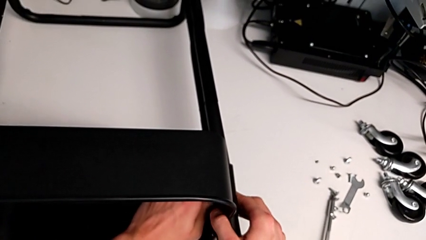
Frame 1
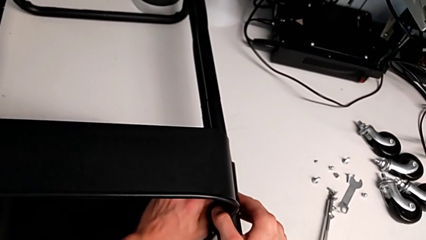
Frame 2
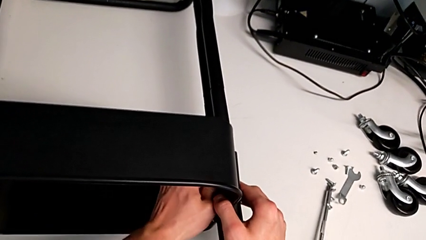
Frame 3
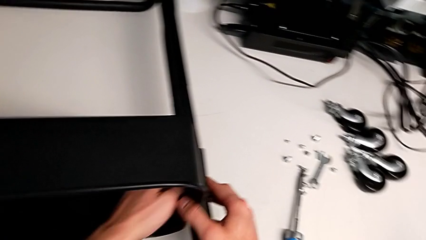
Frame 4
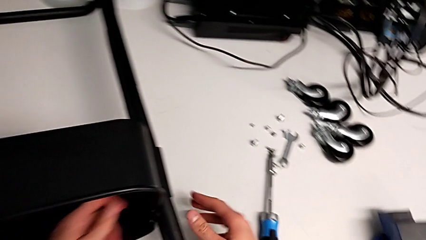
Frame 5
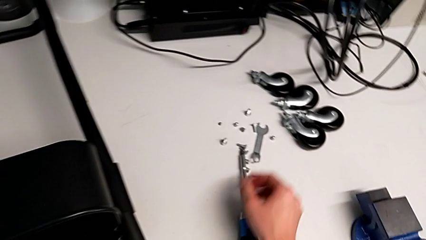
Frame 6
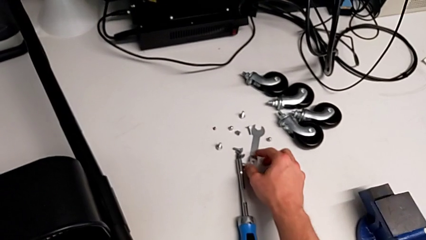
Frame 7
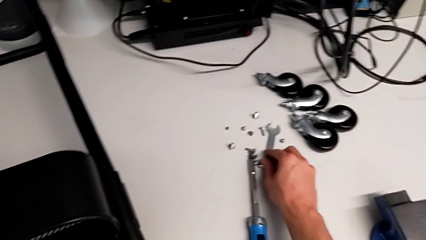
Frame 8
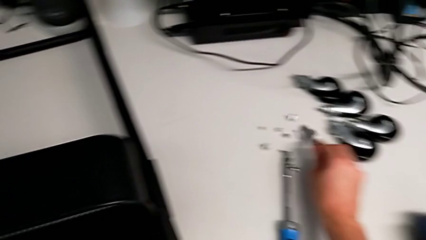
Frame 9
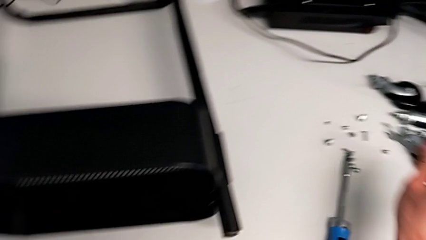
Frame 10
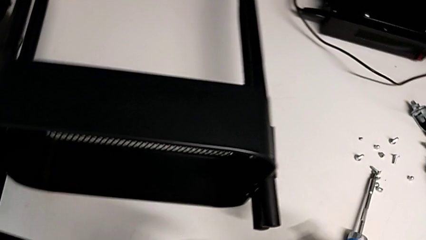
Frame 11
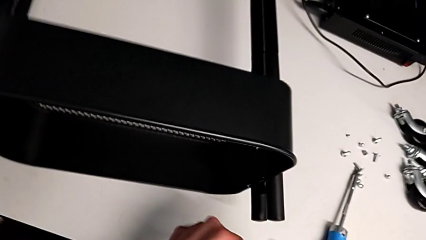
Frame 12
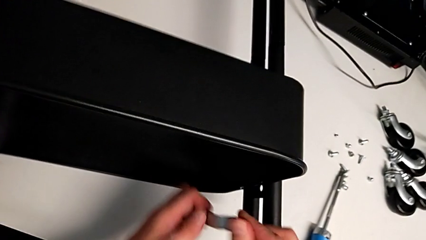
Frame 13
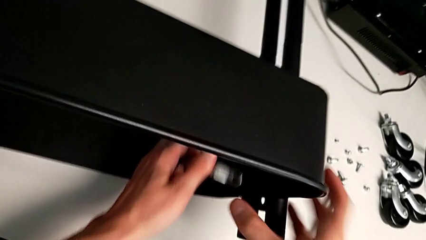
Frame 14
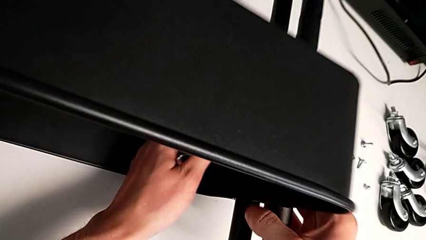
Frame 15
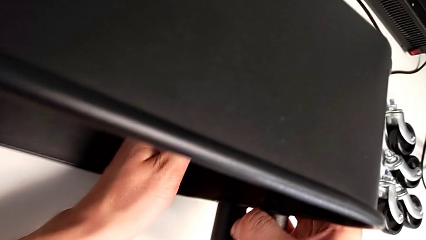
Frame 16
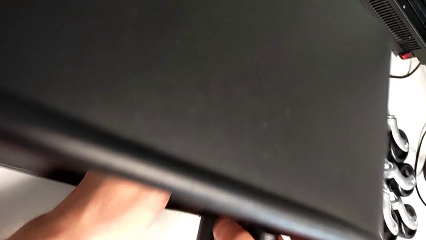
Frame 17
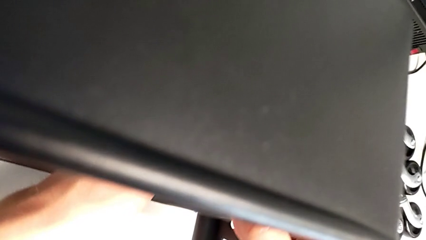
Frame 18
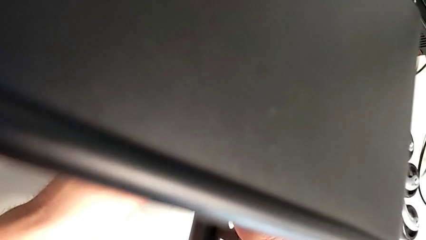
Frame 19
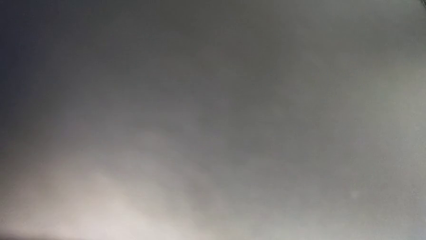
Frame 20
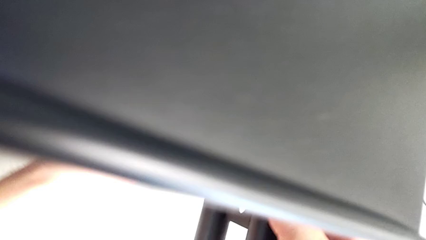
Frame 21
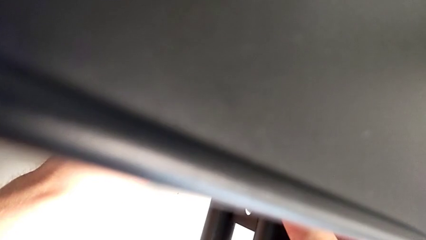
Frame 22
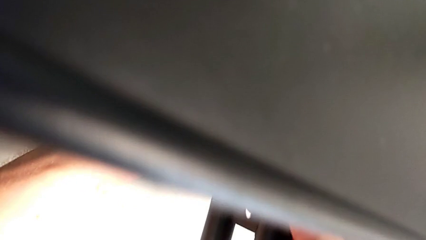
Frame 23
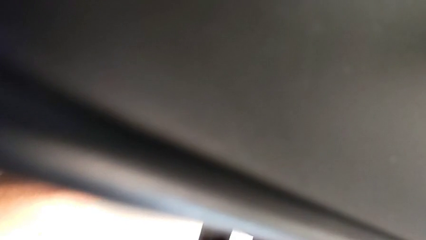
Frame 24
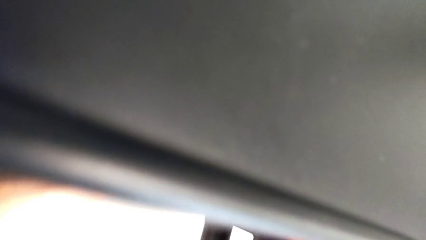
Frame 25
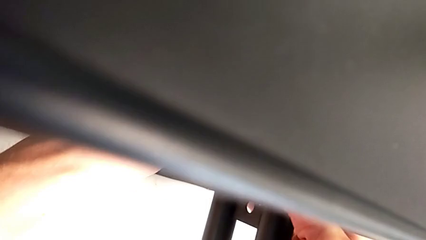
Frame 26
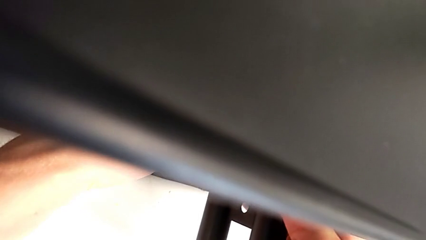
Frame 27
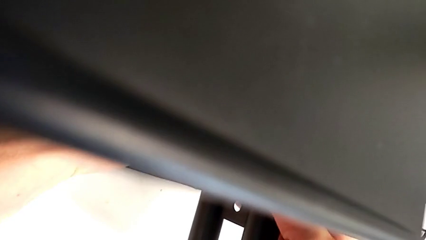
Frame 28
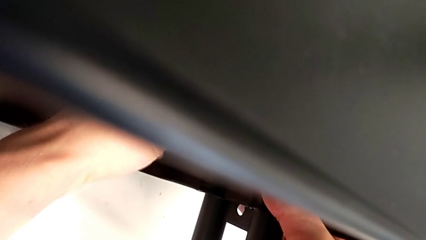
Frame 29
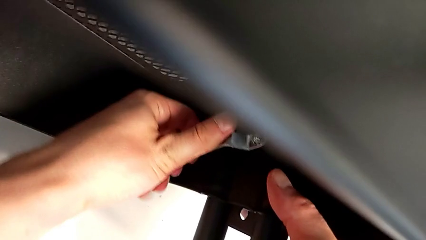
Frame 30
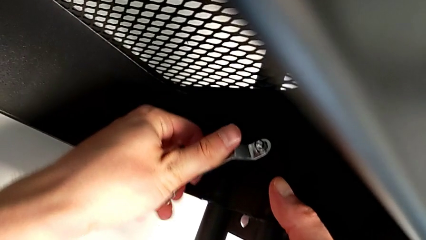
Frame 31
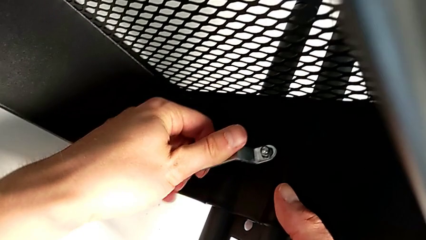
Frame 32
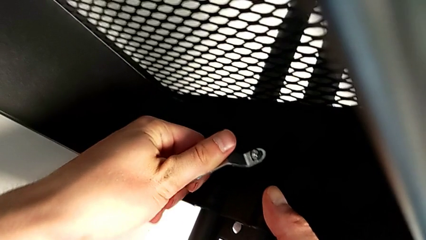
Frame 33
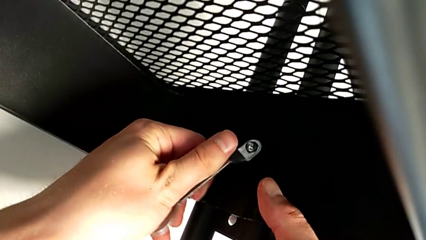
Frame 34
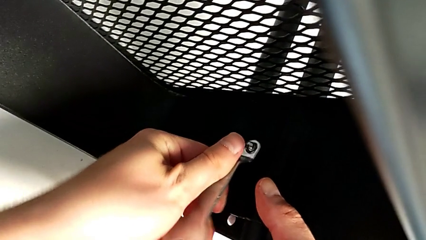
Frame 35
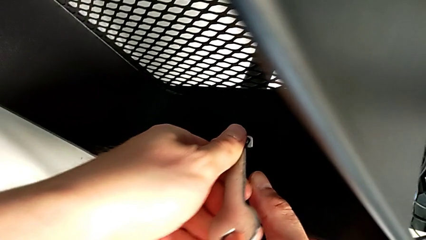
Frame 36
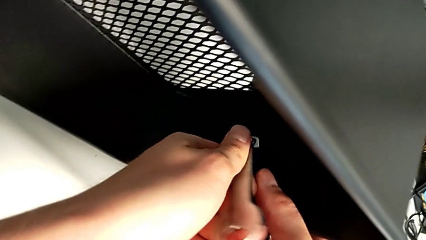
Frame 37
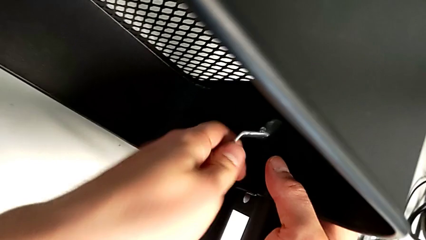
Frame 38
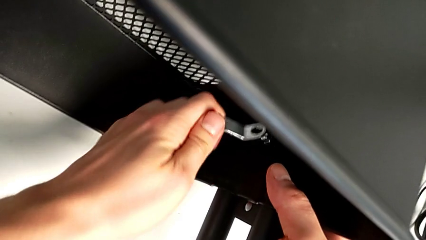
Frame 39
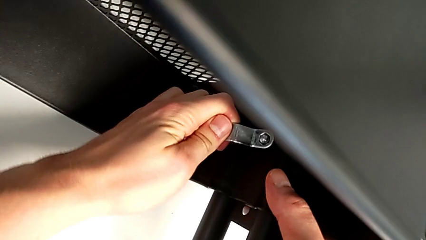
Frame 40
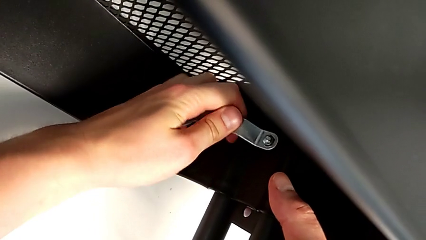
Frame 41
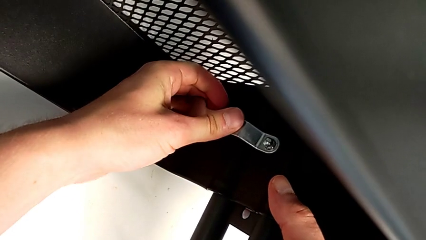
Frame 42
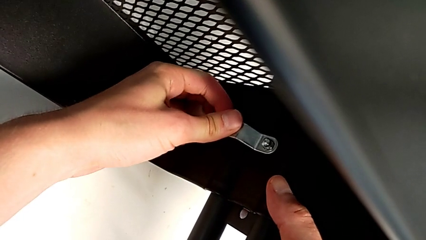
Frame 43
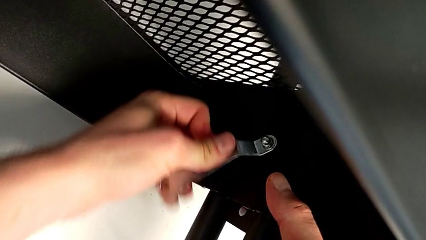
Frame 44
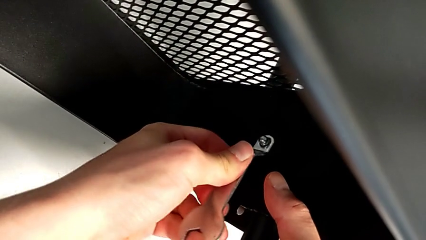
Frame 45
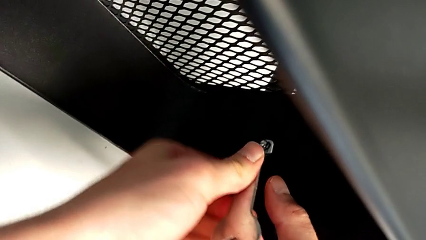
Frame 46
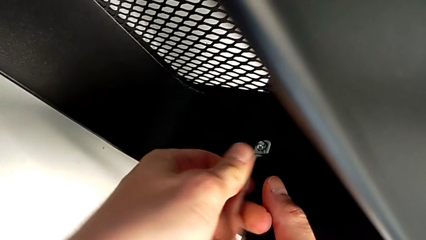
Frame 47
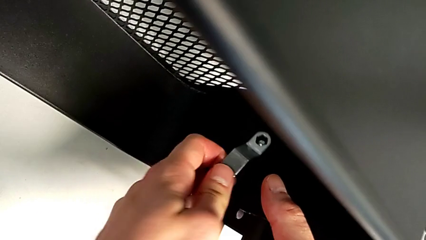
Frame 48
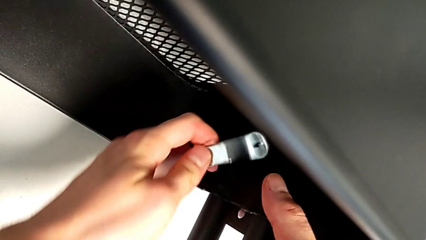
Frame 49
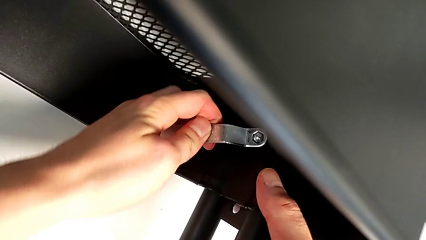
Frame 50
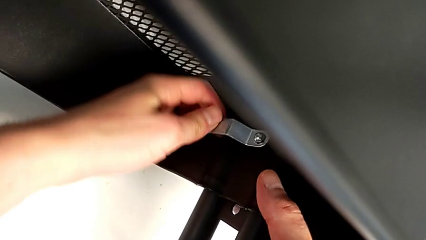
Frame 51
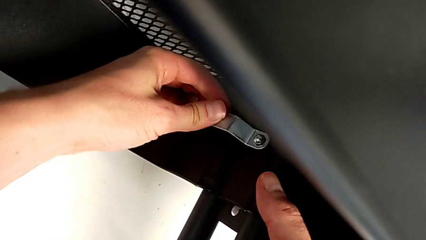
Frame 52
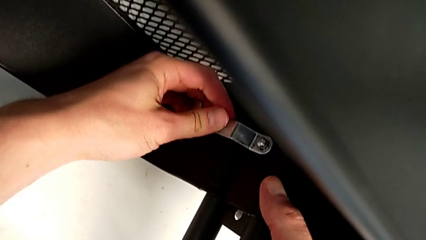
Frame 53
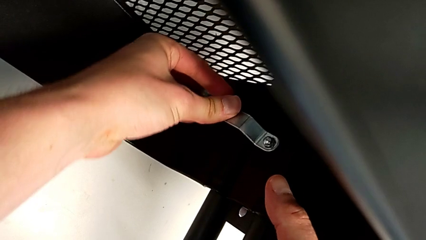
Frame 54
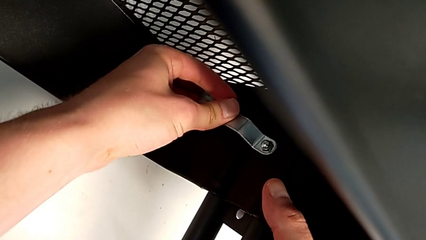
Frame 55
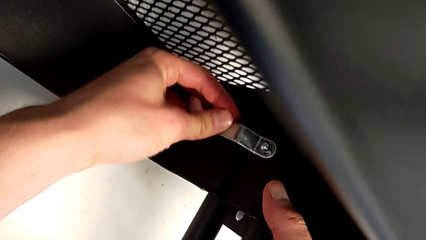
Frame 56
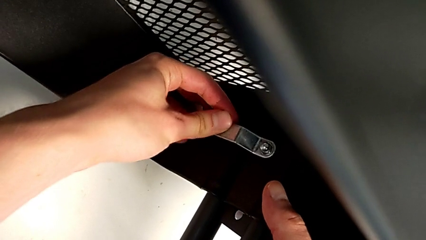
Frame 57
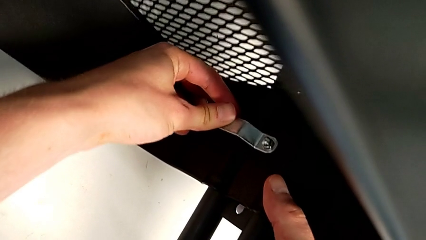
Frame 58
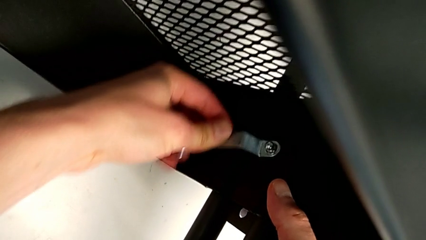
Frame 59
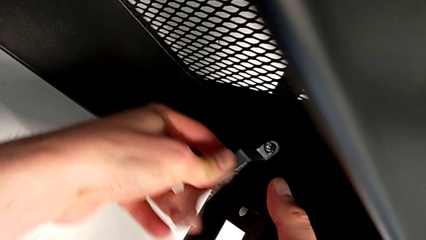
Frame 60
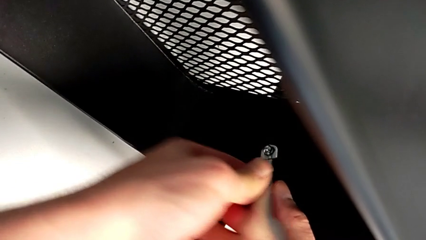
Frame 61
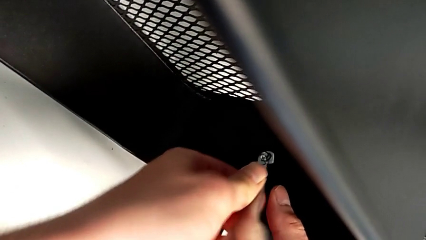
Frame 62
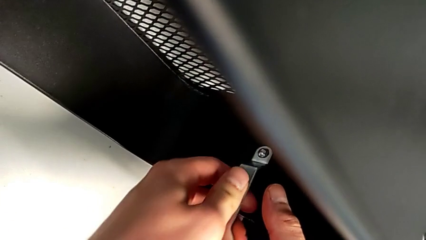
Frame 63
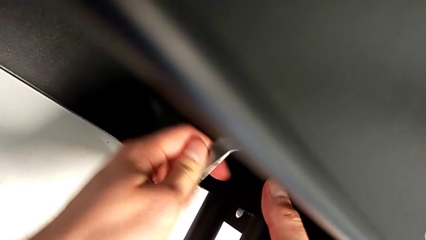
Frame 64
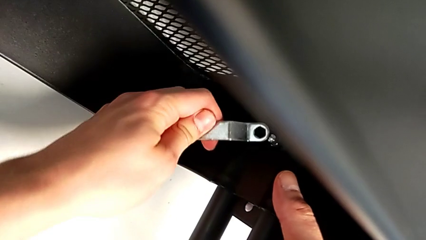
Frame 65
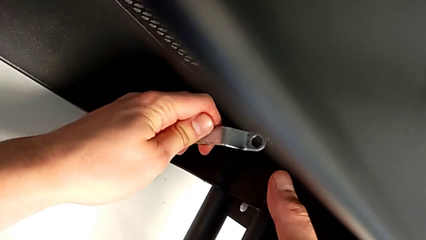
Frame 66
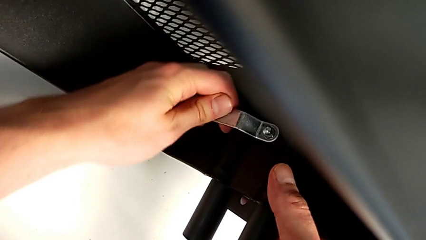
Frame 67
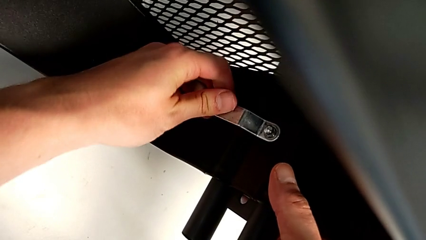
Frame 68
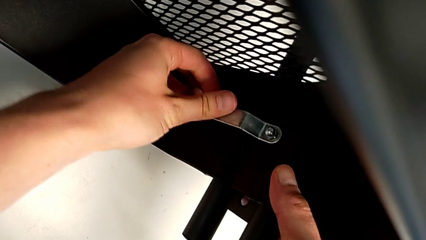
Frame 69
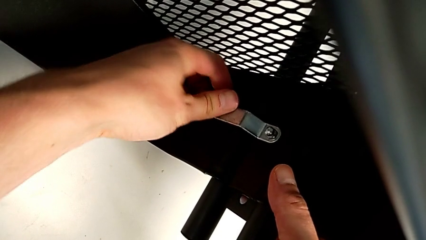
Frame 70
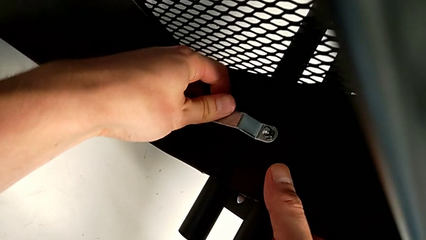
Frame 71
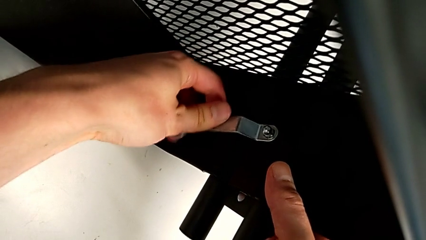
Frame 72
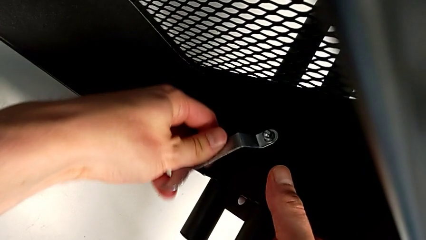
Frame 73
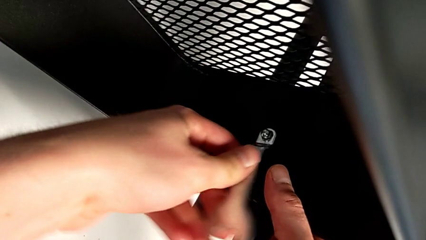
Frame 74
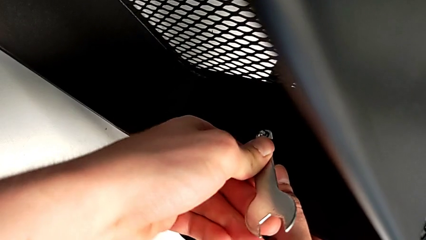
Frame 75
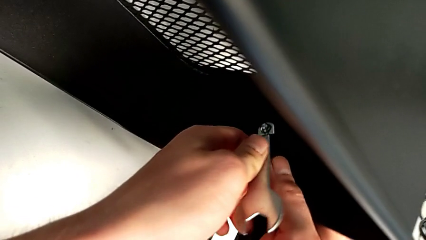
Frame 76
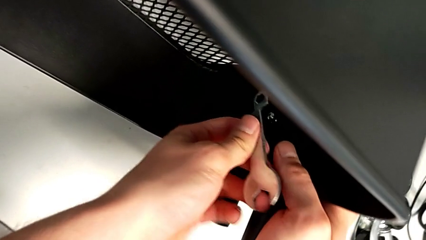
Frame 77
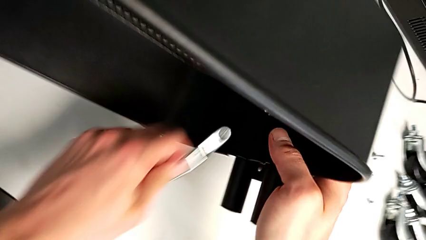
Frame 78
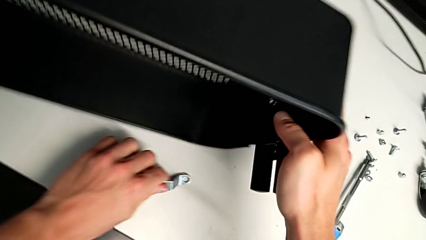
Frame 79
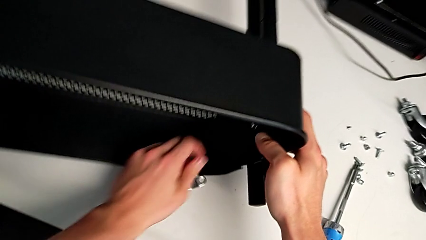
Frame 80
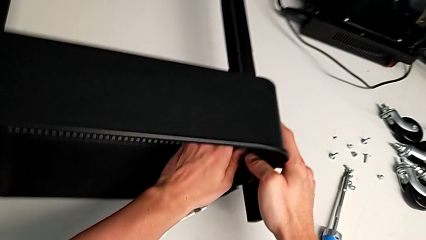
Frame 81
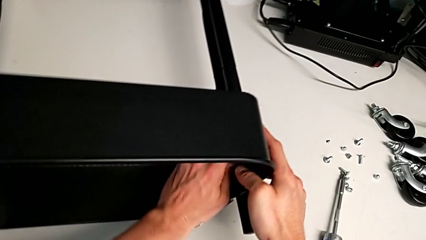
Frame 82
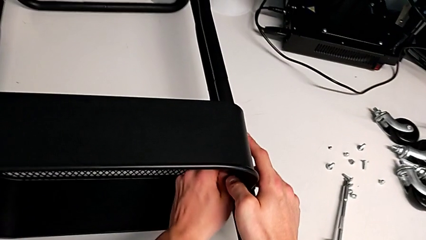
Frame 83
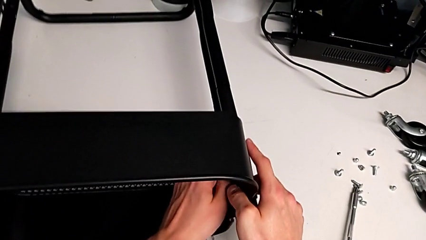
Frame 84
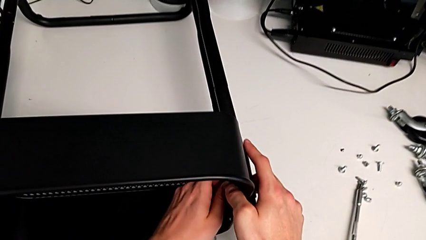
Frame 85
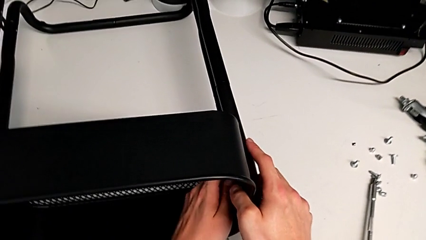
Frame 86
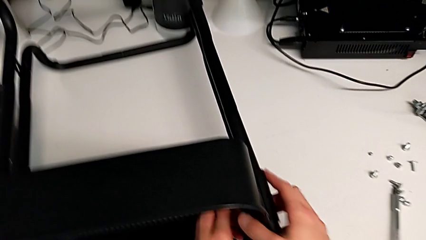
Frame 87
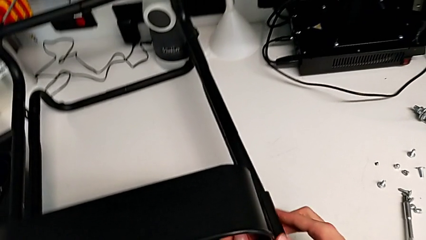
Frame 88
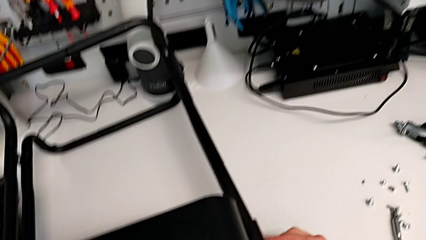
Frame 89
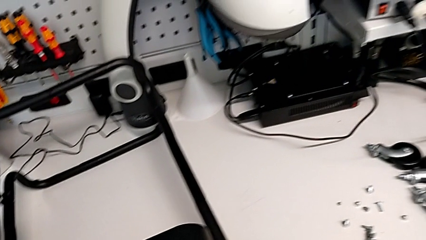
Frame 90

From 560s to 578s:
The camera wearer is unscrewing the first screw from the first leg of the furniture. They unscrew the hex socket head.
